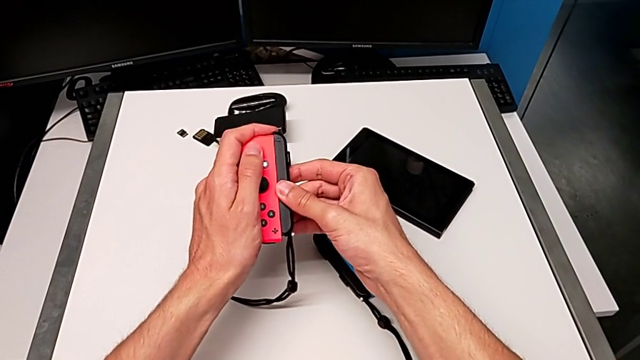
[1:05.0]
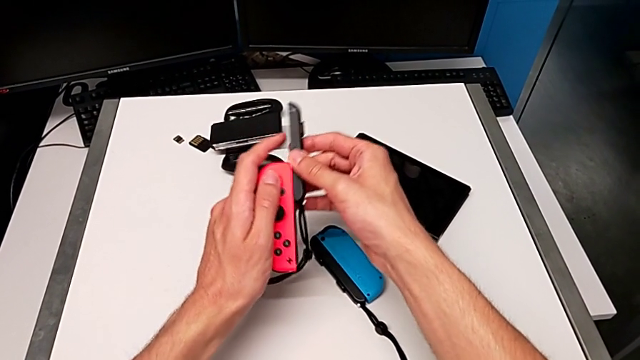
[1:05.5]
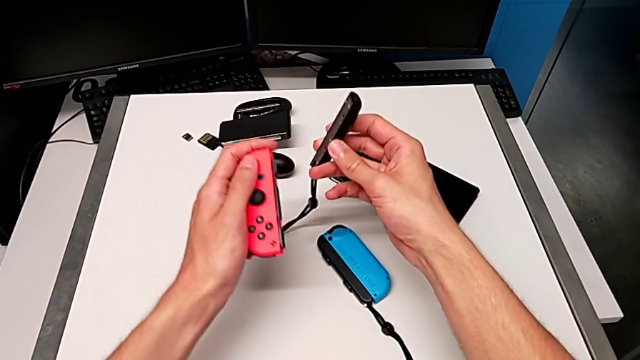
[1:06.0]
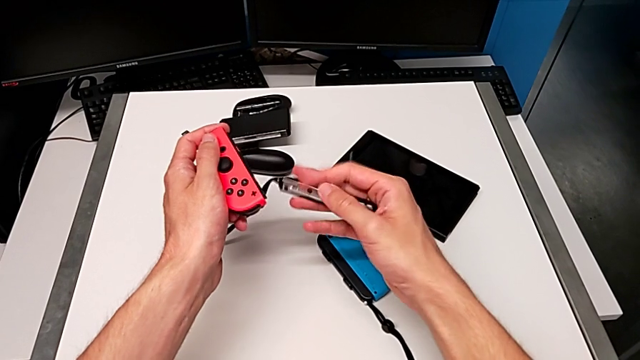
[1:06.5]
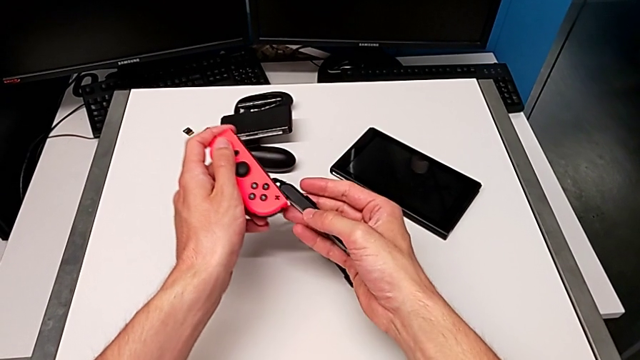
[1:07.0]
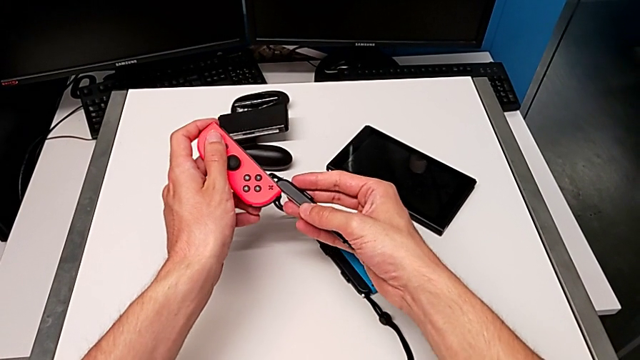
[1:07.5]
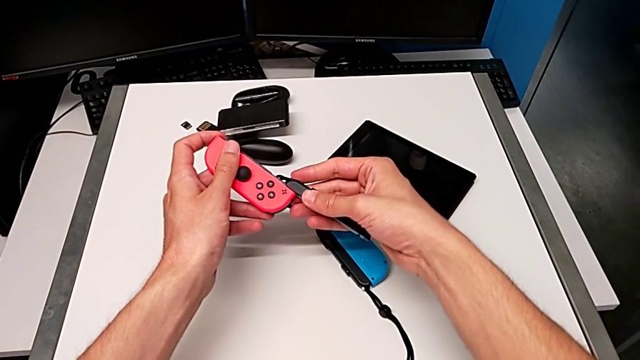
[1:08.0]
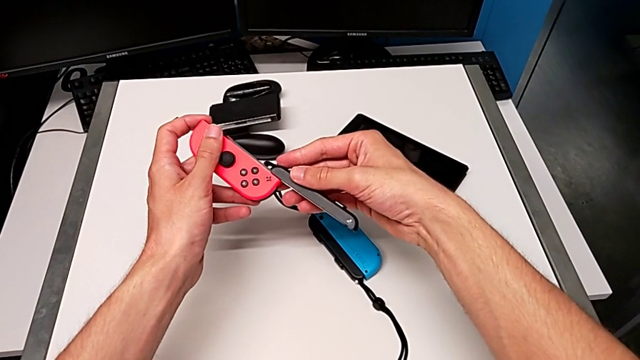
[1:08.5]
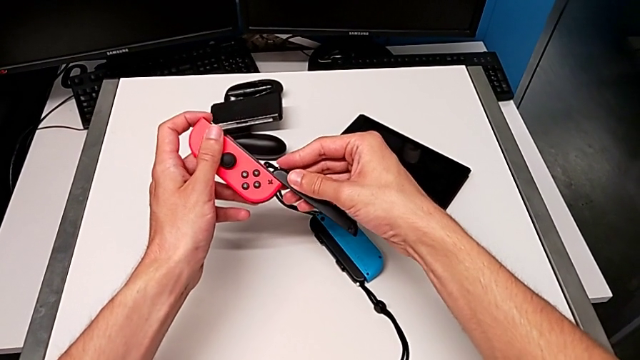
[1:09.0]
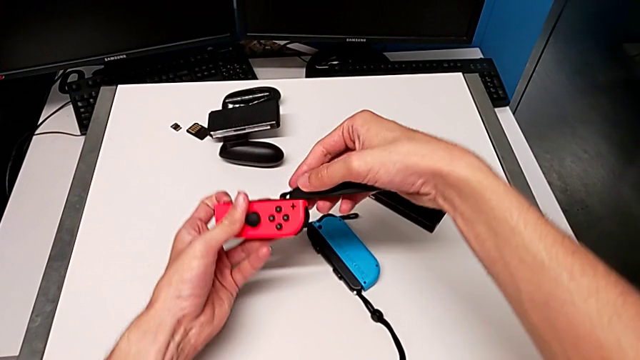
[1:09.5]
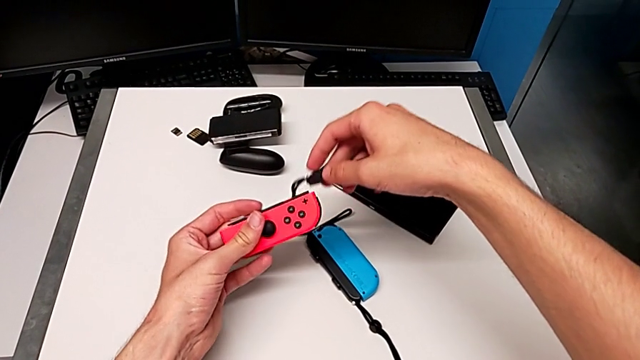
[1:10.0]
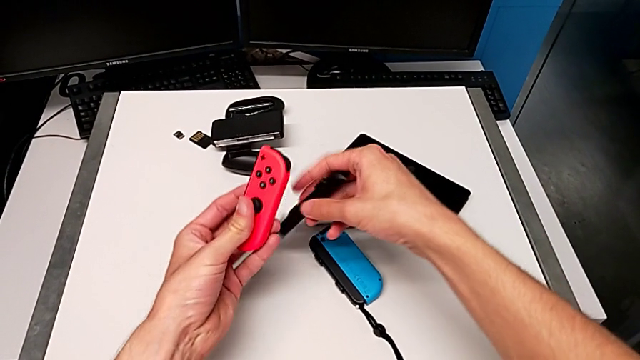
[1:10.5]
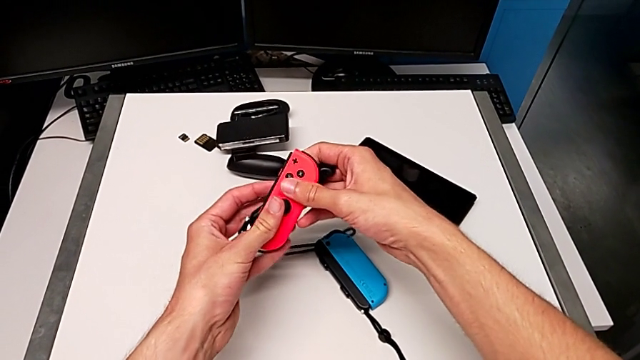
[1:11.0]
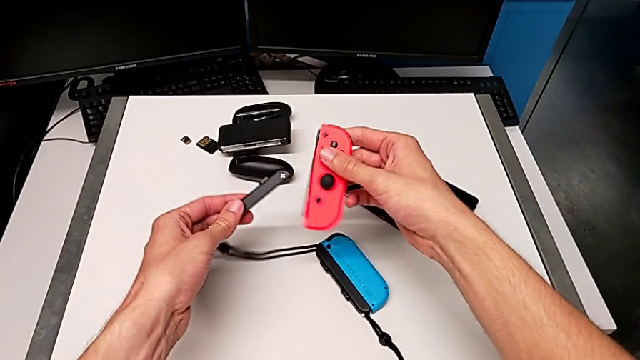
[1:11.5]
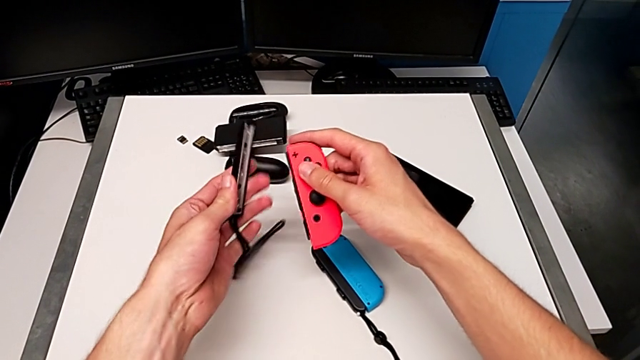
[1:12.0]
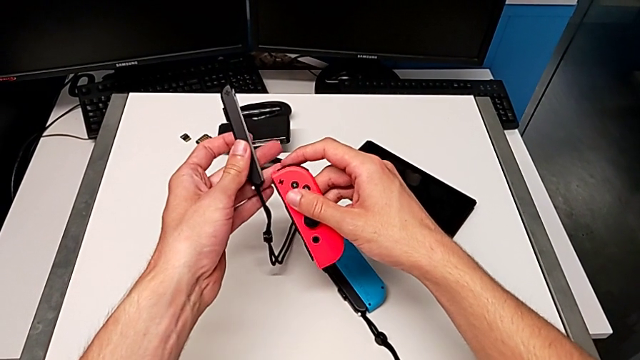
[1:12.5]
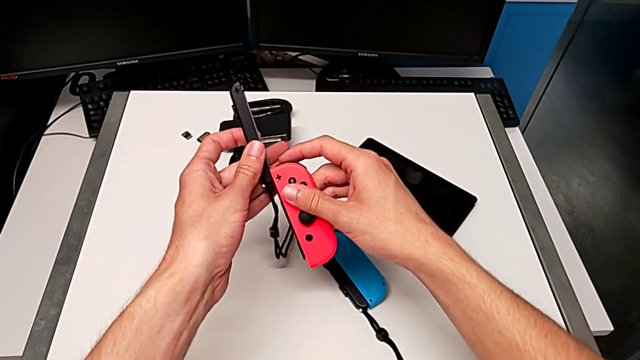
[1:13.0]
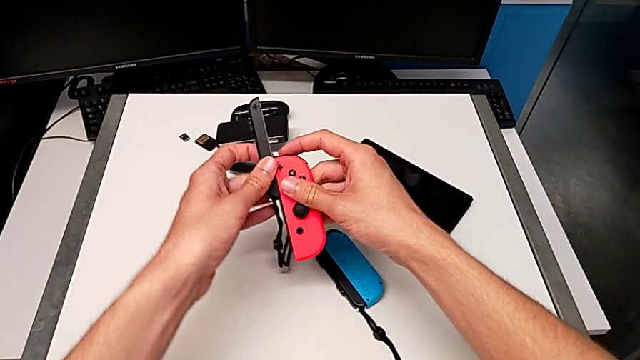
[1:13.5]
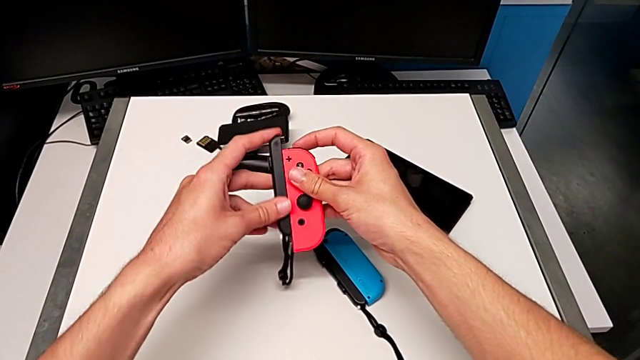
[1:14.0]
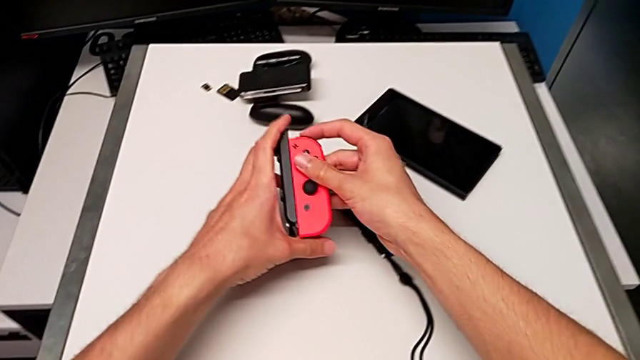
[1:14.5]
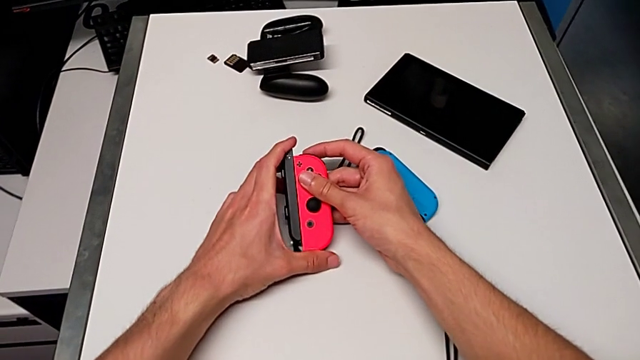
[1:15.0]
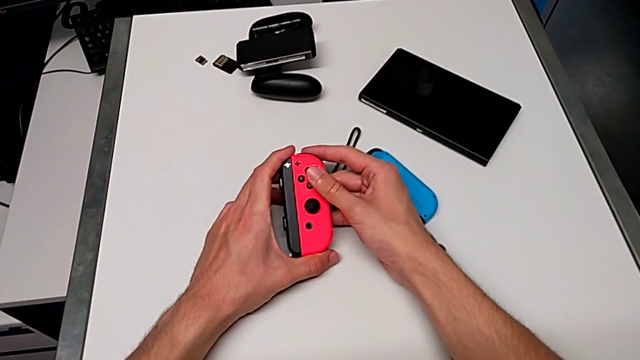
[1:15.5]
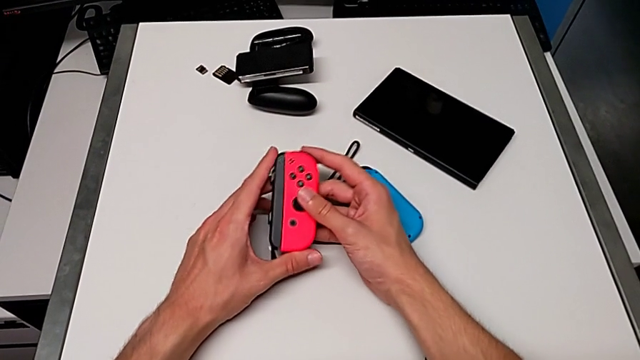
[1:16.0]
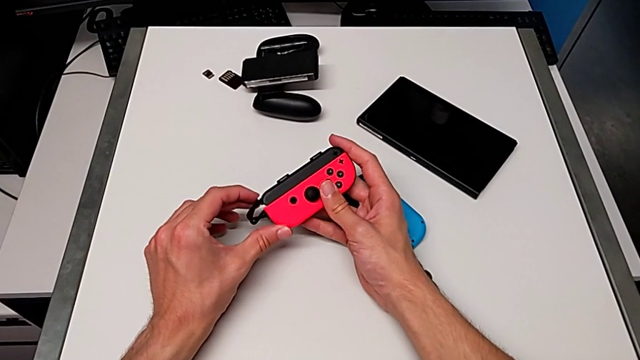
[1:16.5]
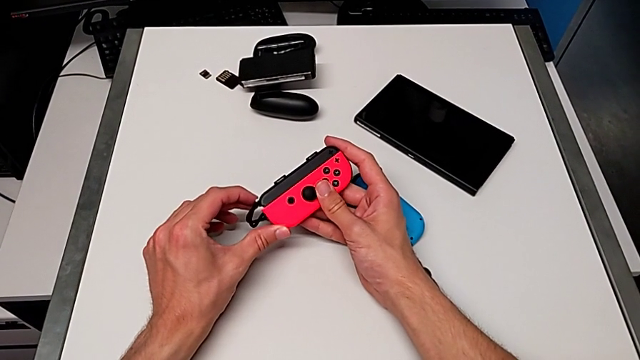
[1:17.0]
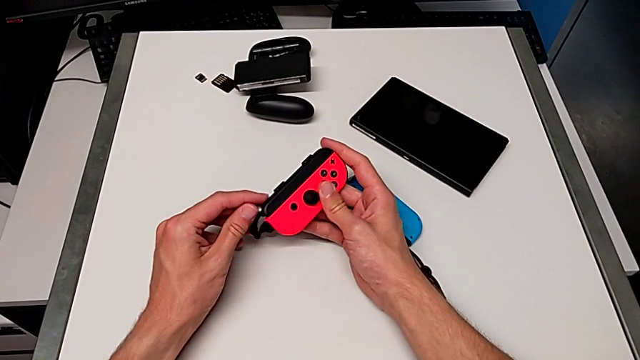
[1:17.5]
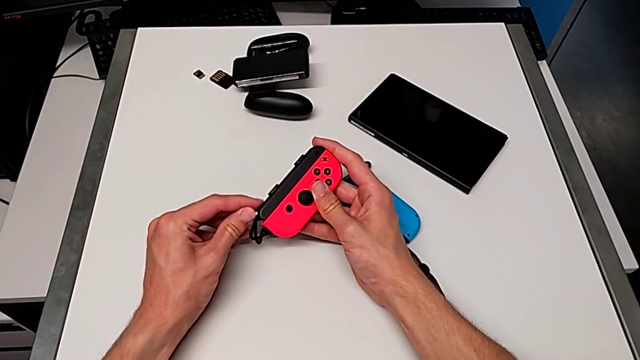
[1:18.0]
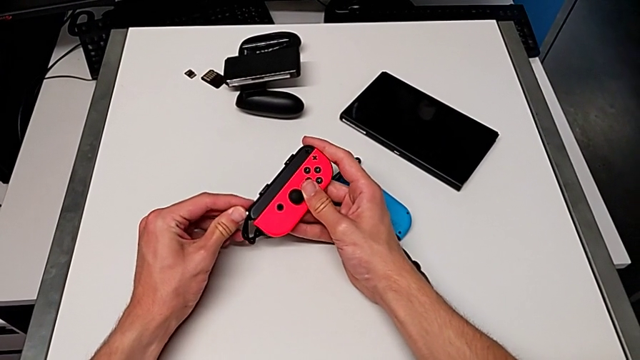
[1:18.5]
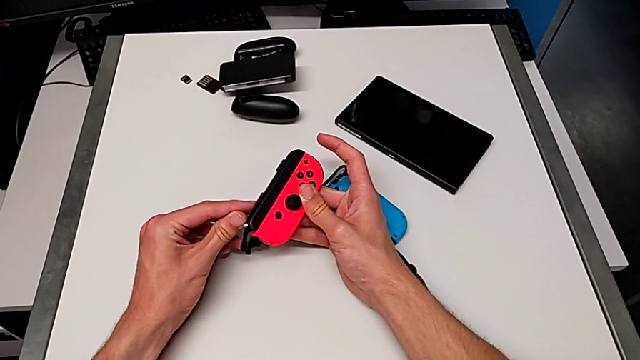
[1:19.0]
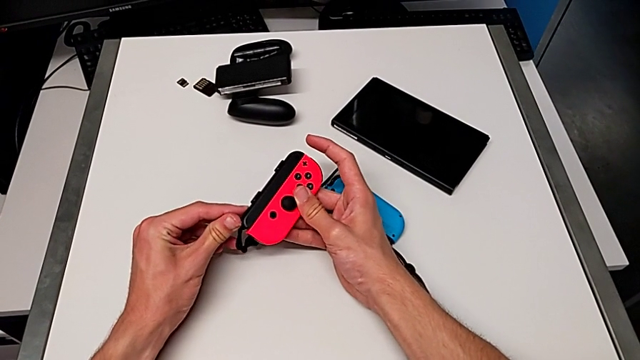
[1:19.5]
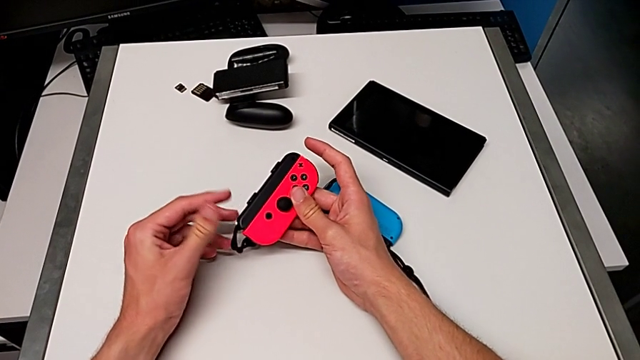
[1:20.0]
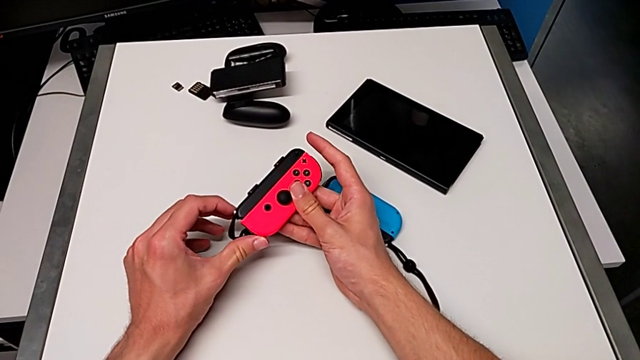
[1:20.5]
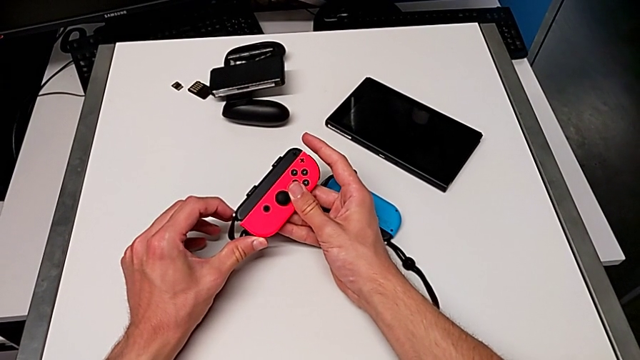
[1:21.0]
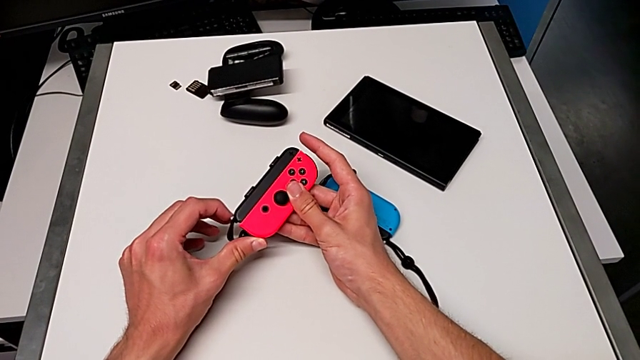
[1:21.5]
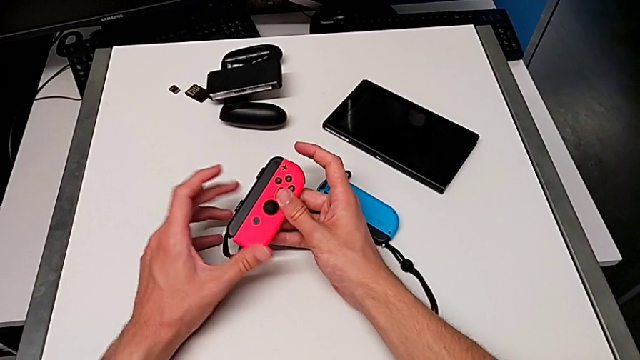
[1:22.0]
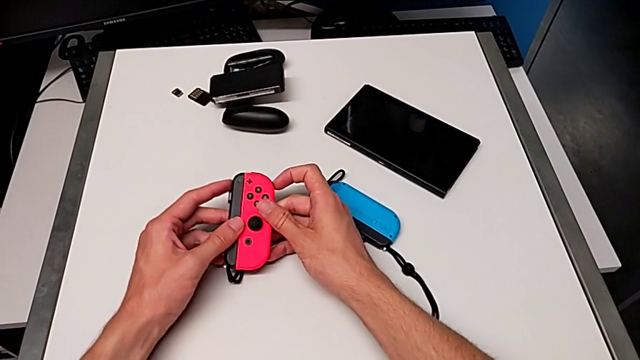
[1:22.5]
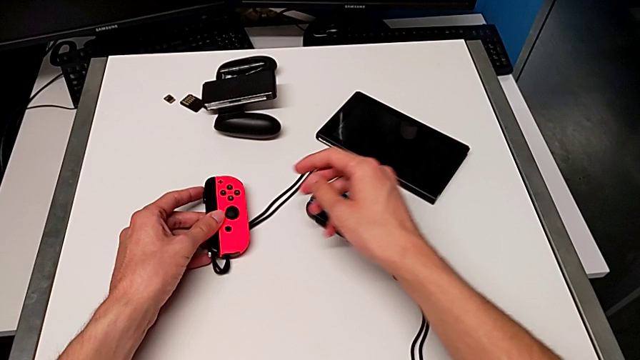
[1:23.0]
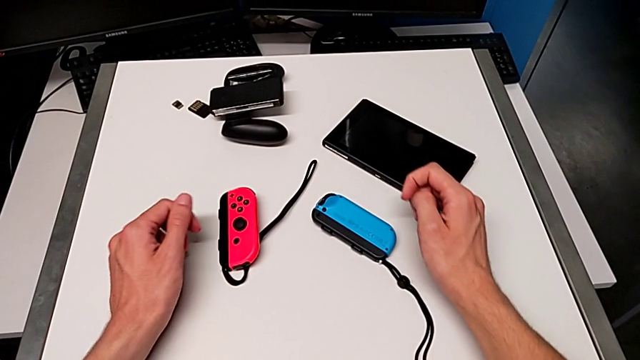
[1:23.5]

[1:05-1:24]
The camera wearer is assembling the Joy-Con straps on the Joy-Con controllers. They disassemble the Joy-Con strap, flip it, assemble it and lock it.

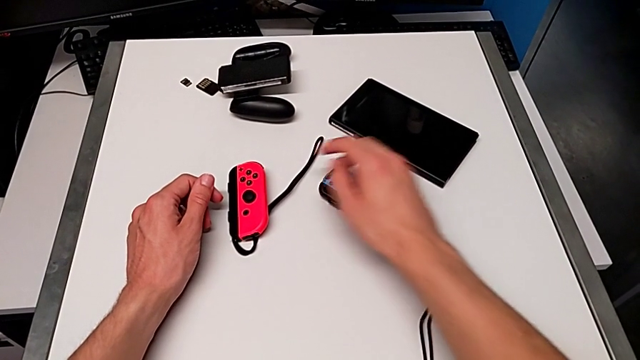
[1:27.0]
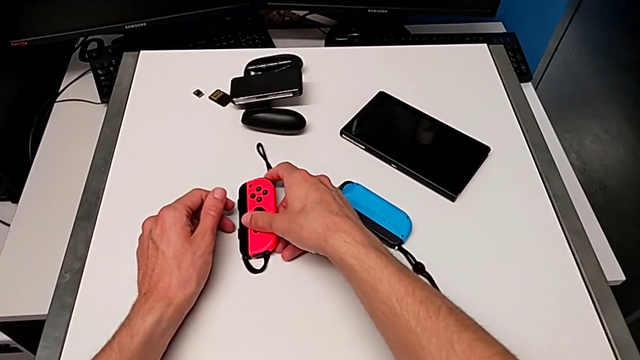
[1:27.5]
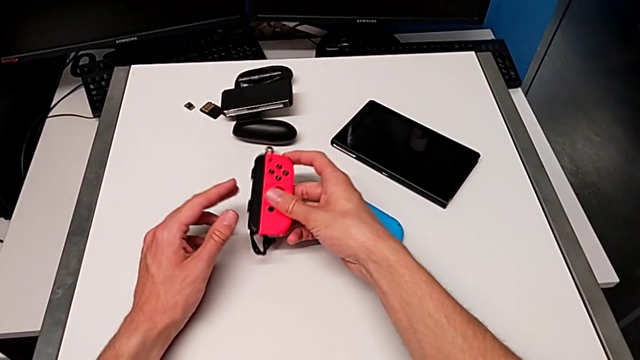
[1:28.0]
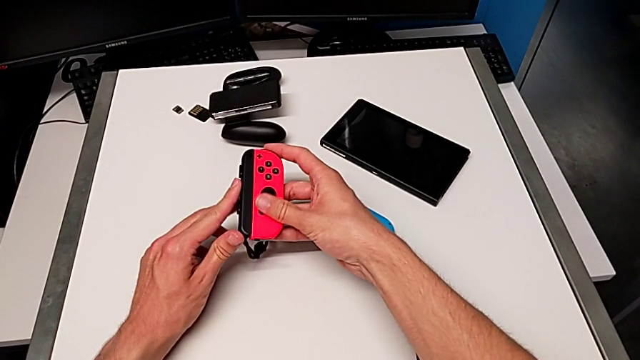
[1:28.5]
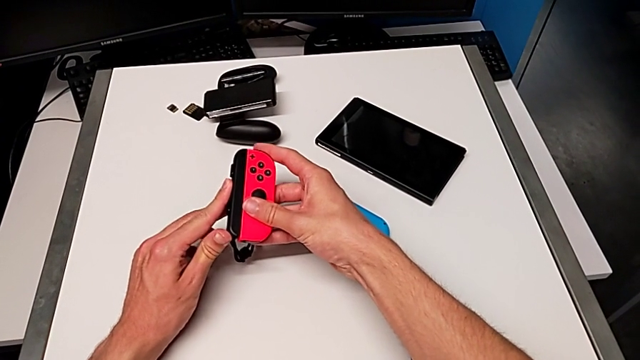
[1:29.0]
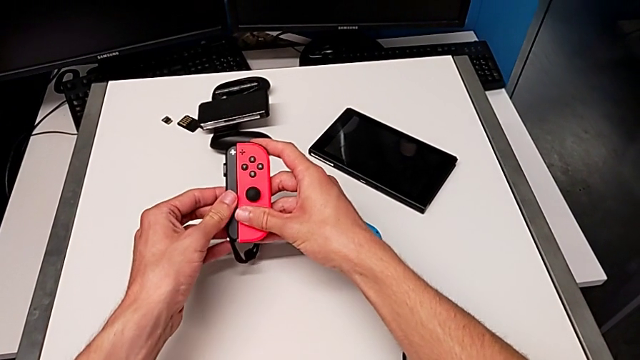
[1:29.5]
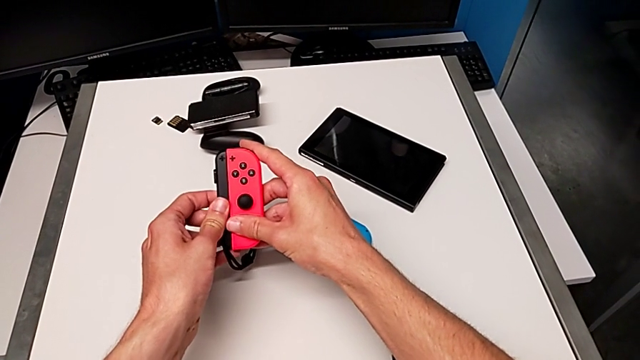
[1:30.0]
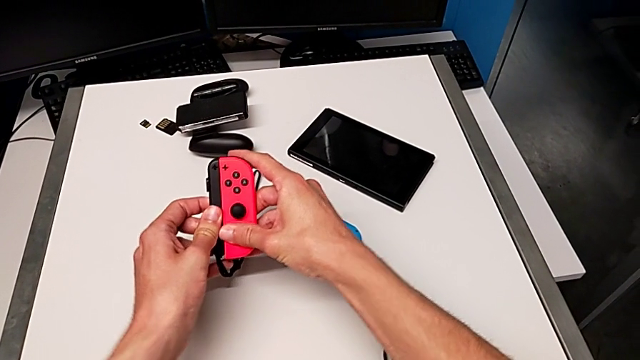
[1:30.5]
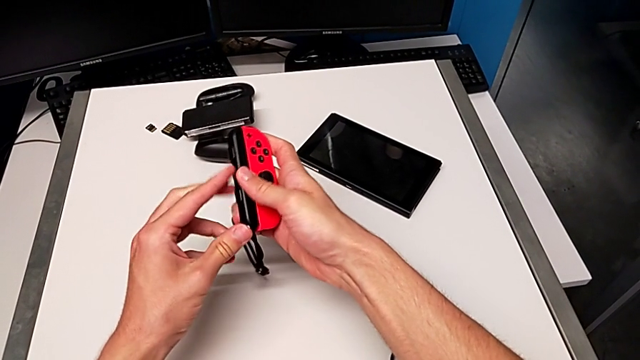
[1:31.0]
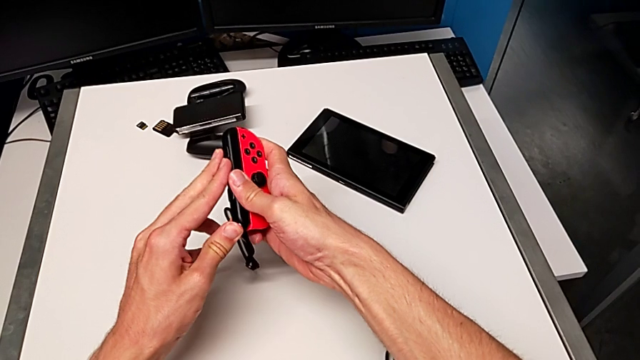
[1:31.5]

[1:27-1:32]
The camera wearer is withdrawing the Joy-Con straps from the Joy-Con controllers. They grab the red Joy-Con controller and begin to pull the Joy-Con strap.
